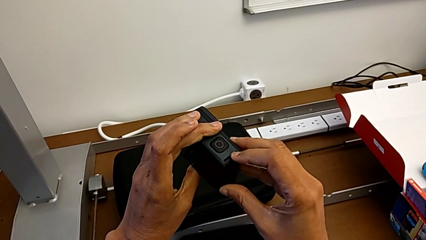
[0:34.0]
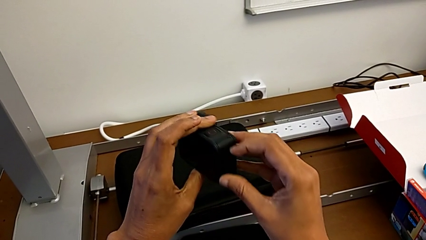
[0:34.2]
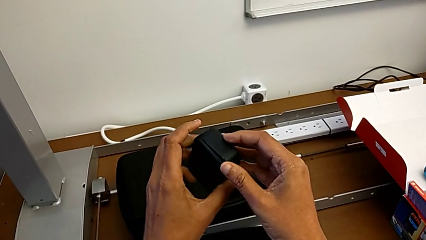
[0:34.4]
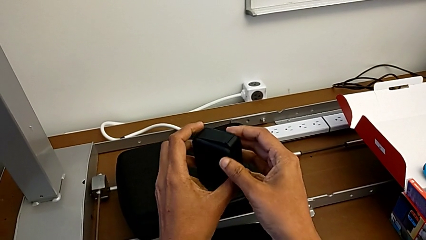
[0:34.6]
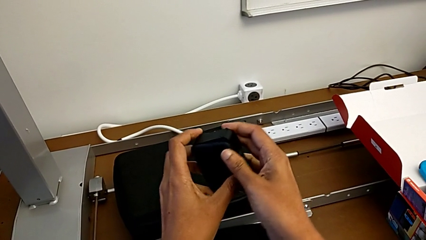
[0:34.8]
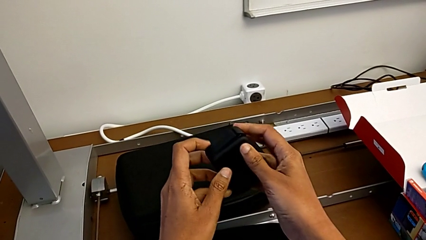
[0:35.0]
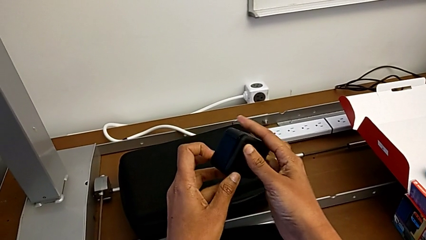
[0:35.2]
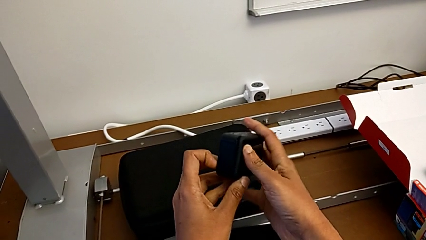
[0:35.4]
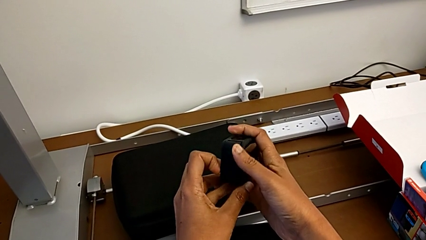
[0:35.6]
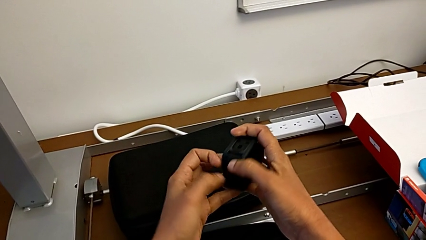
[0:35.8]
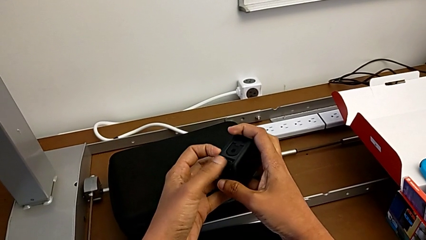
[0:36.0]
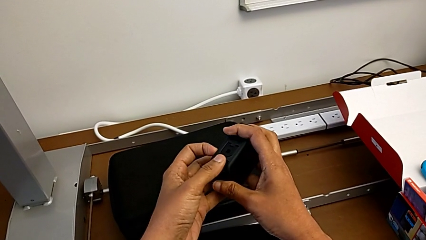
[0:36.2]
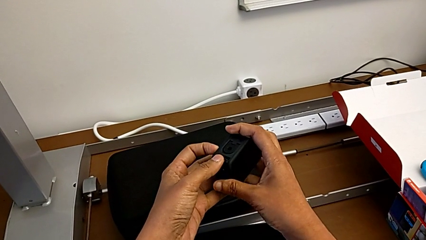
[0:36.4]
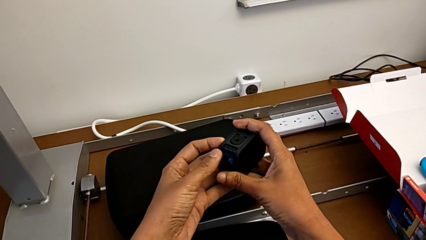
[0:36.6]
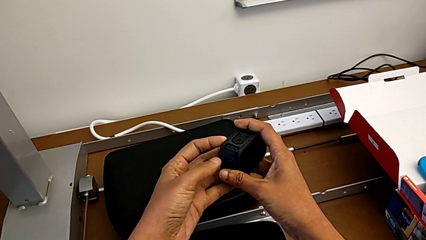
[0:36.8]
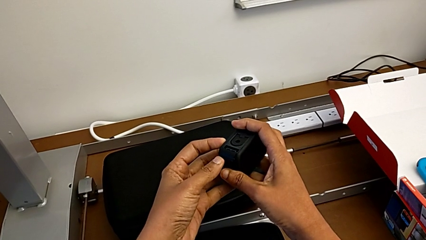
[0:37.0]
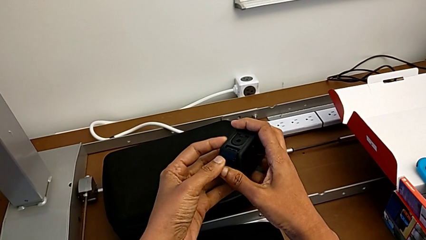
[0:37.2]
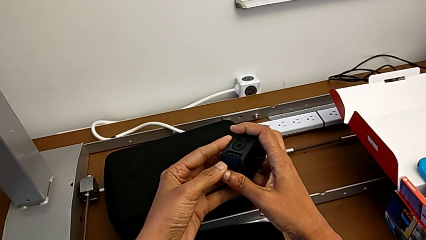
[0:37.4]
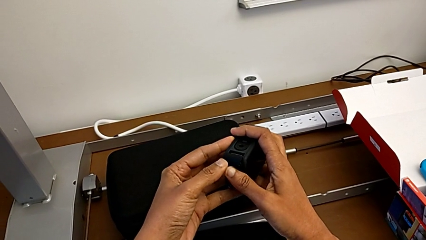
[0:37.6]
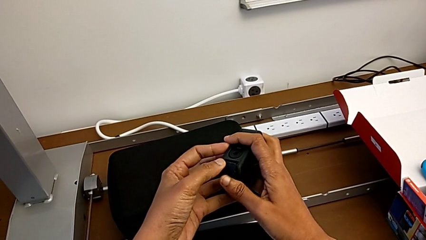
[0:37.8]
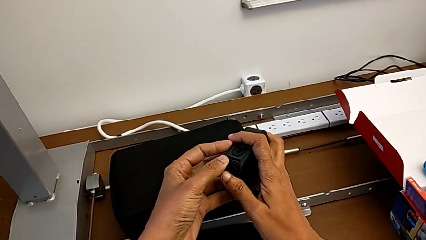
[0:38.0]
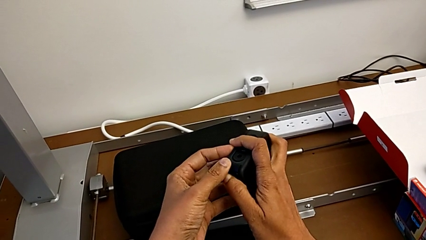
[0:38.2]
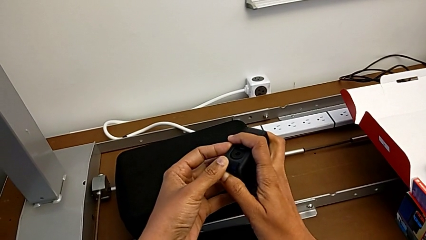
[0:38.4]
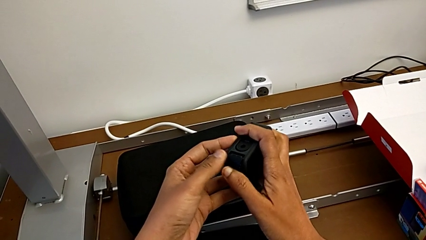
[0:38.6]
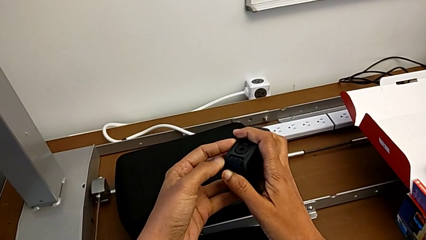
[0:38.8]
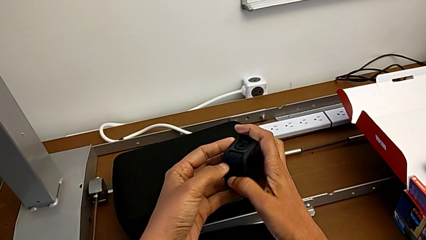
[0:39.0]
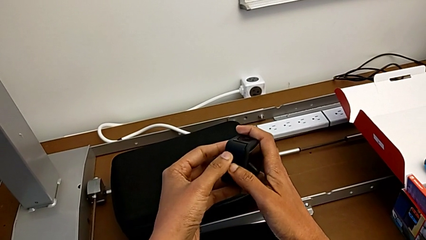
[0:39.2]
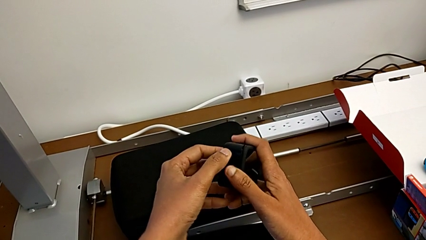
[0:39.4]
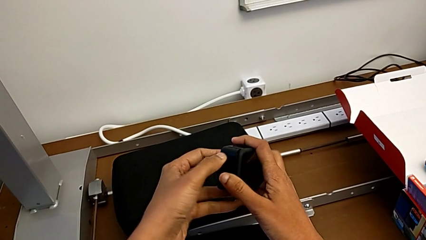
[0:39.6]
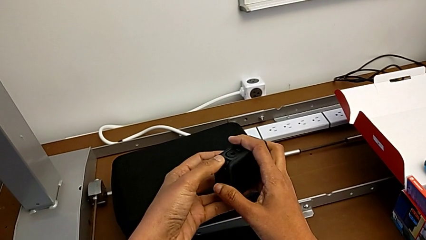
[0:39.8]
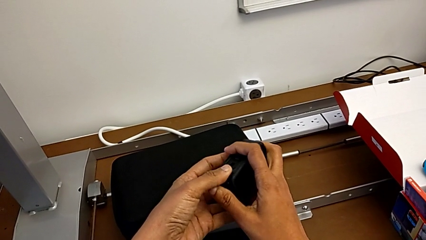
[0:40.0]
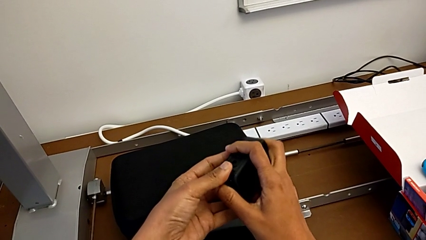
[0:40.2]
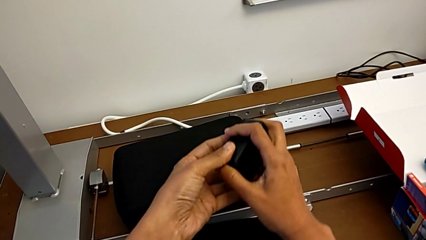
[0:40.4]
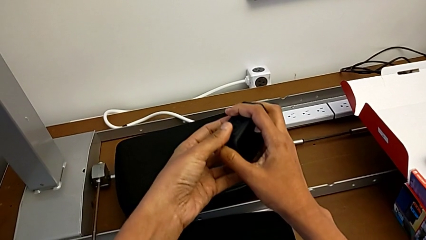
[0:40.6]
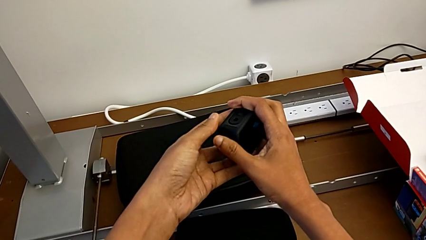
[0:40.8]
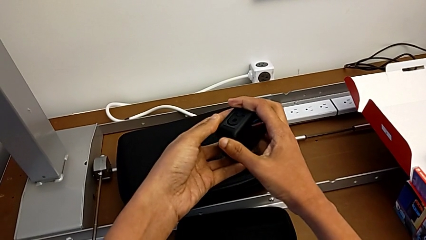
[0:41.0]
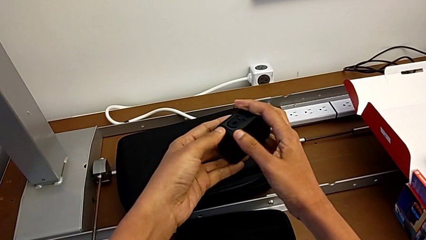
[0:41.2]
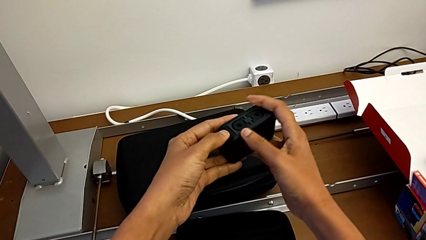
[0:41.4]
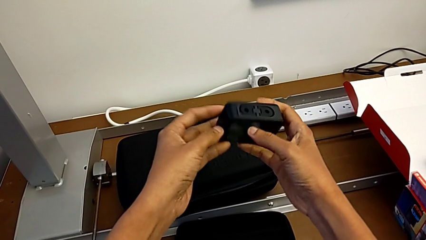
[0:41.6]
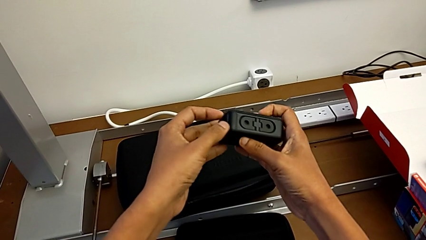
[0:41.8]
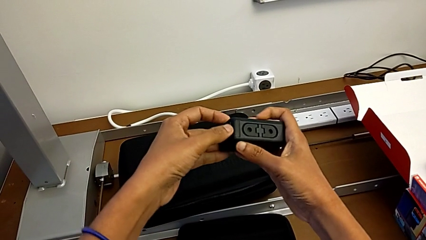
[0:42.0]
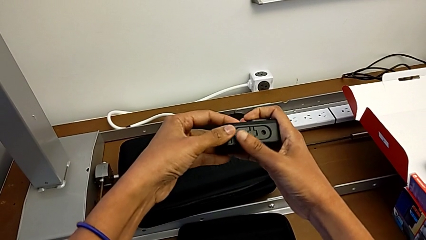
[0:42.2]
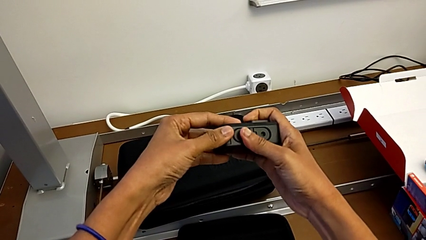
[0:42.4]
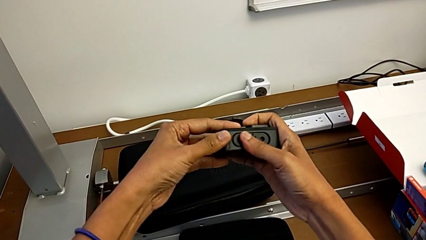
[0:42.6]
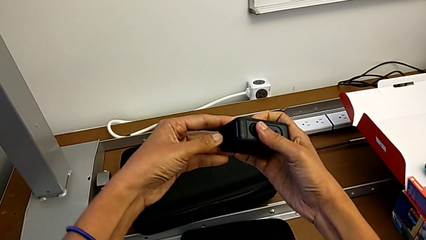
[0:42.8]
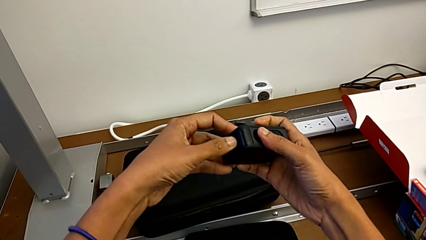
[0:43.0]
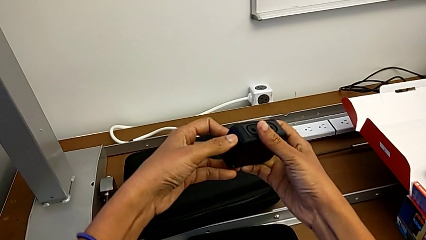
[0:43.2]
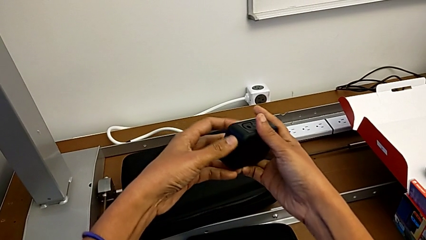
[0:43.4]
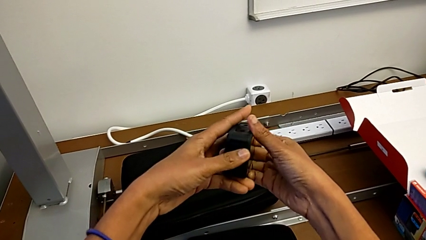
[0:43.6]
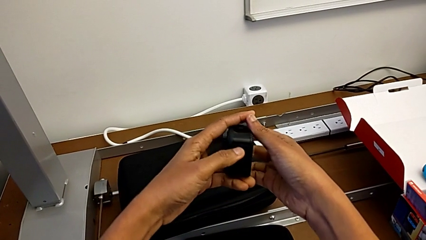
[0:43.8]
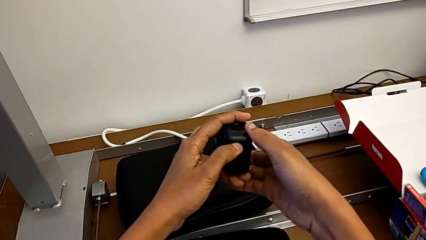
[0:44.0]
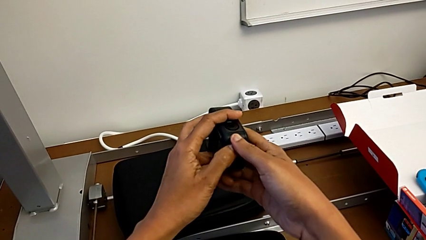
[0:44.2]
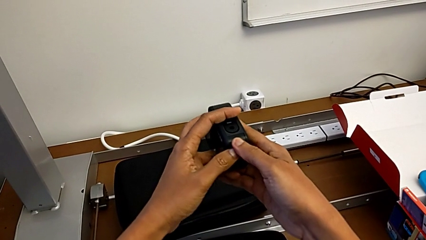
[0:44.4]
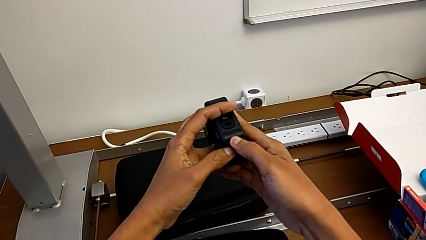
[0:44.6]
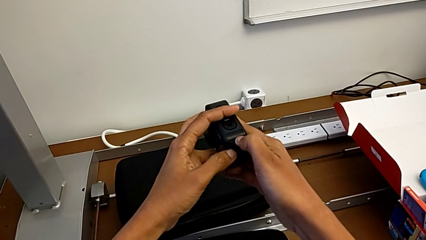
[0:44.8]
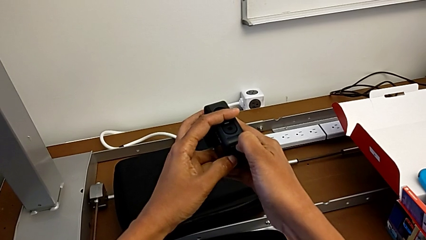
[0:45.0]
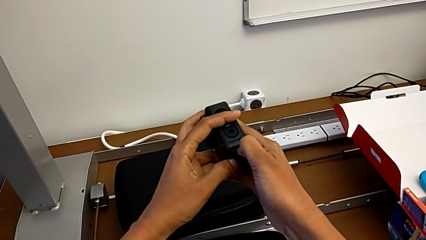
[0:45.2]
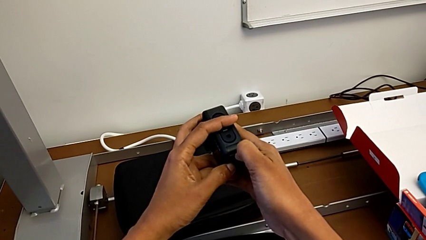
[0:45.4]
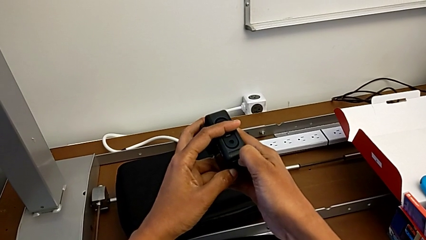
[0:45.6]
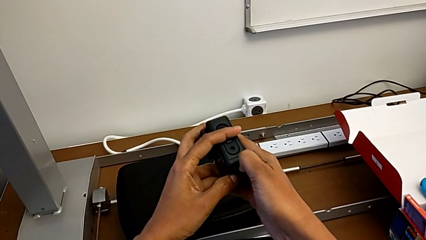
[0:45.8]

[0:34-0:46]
The camera wearer is putting the battery and micro SD card back. They keep pushing the battery door.

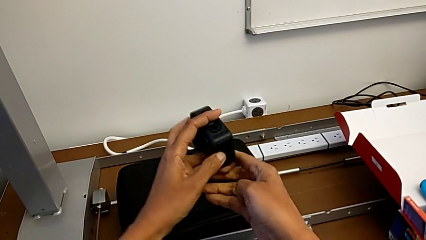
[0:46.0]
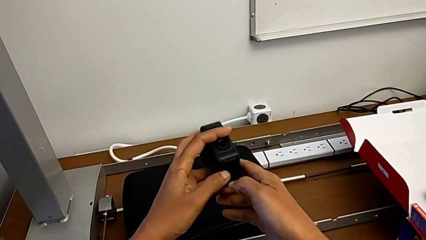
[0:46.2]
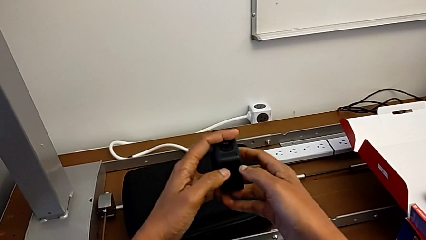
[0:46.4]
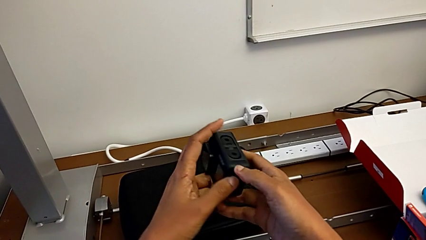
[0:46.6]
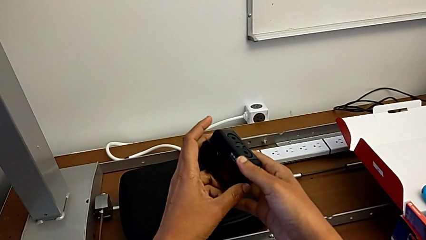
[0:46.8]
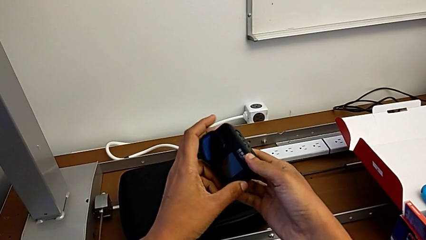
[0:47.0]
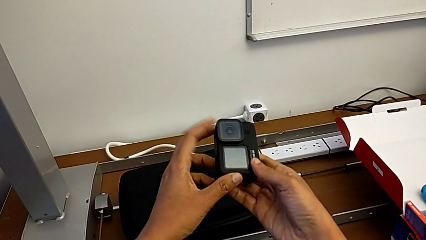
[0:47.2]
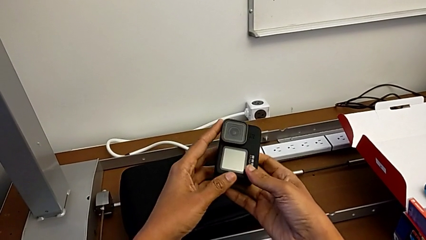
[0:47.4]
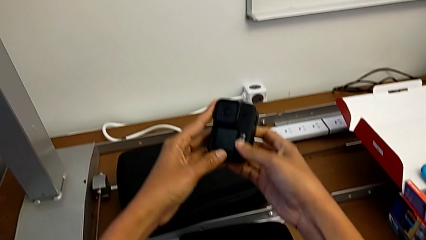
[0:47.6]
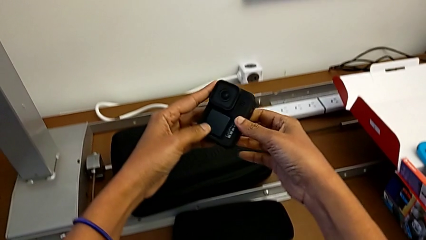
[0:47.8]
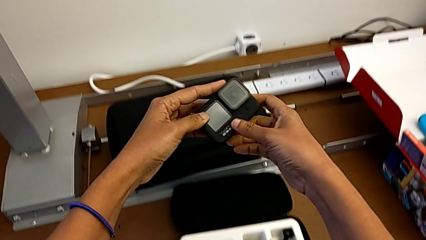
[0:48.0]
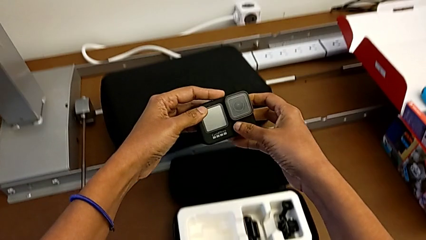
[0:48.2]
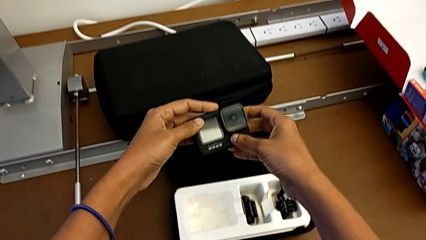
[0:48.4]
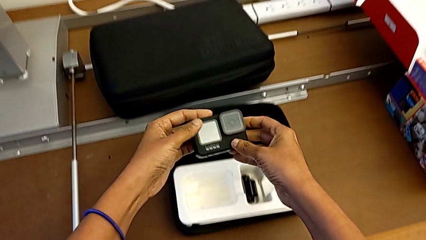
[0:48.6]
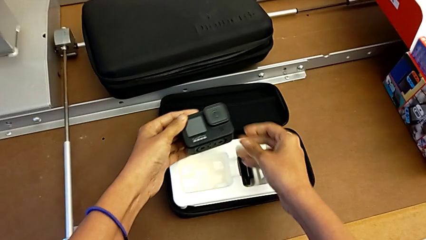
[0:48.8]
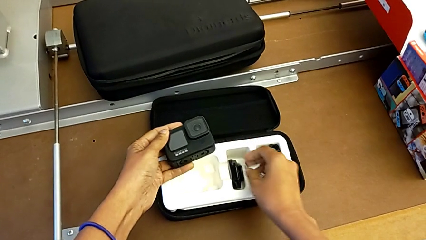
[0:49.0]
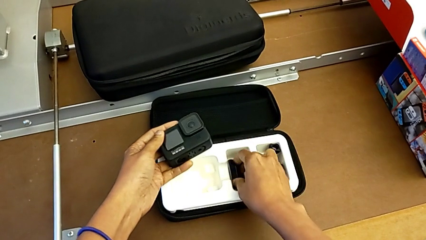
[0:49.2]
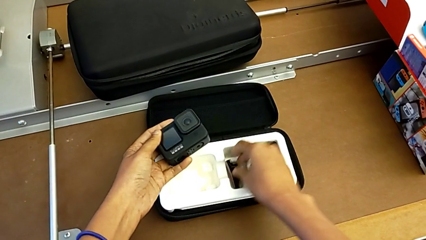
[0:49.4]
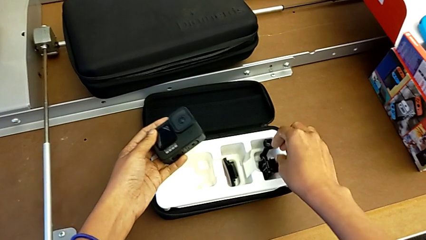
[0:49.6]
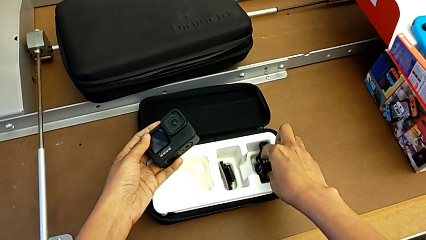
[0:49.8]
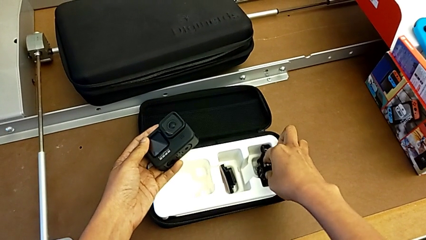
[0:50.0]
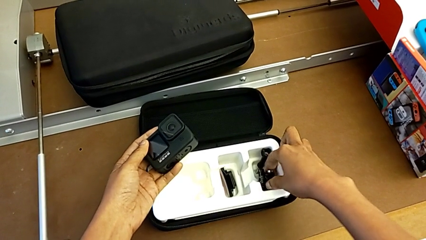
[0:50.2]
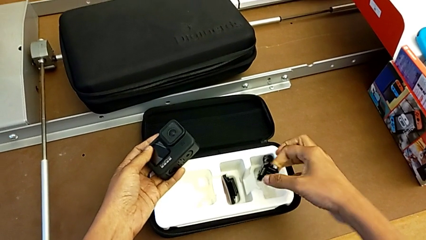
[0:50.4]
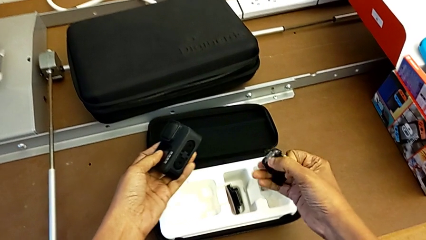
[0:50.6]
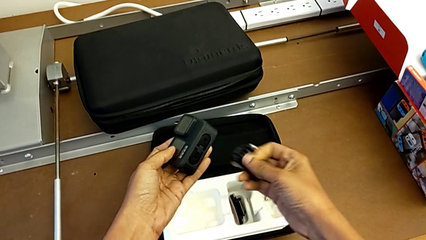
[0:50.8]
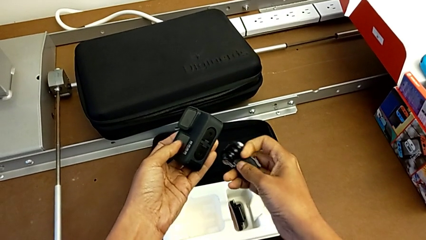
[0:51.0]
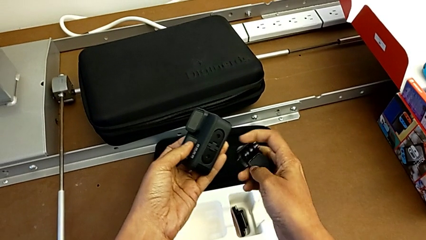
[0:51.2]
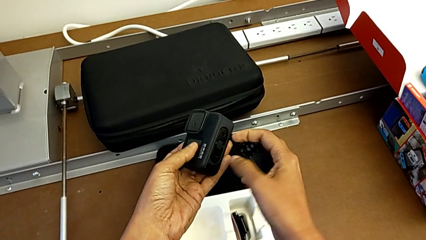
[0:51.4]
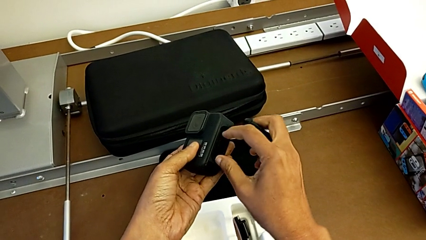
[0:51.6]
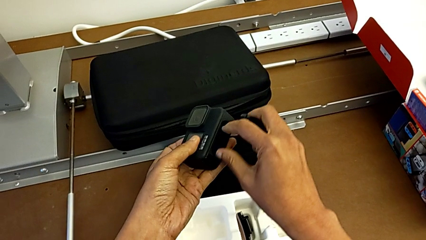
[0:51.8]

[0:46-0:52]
The camera wearer is inserting the mount peg into the GoPro camera. They rotate the GoPro and grab the mounting peg.
